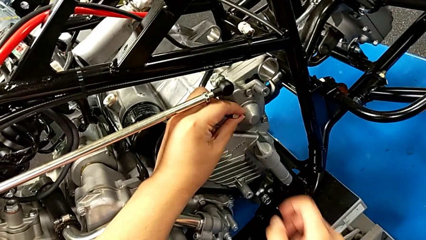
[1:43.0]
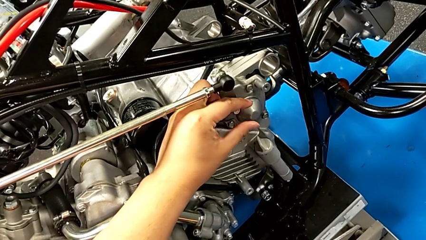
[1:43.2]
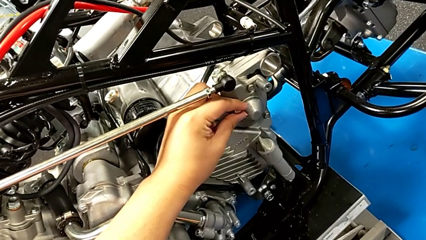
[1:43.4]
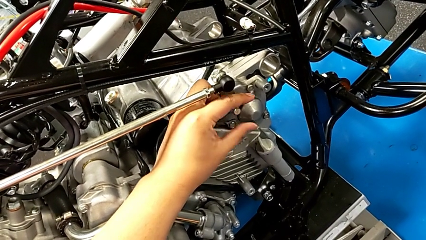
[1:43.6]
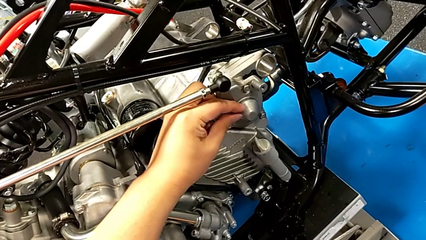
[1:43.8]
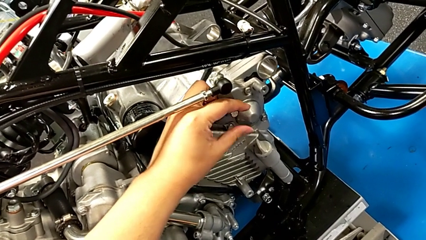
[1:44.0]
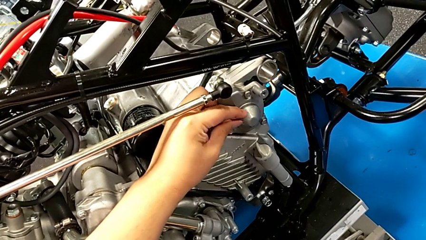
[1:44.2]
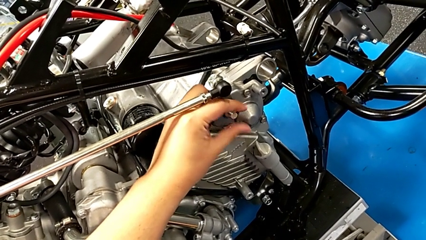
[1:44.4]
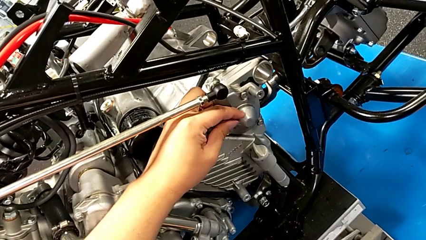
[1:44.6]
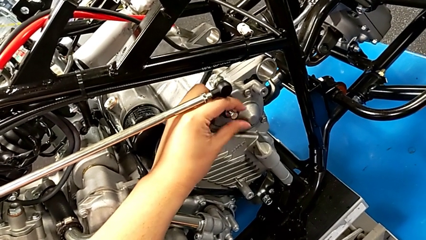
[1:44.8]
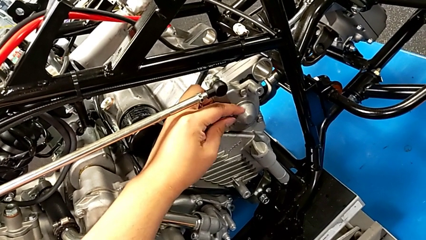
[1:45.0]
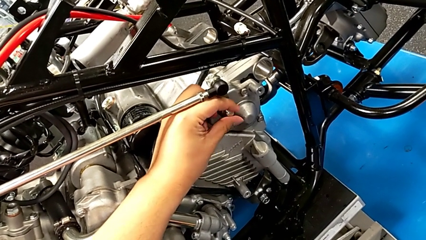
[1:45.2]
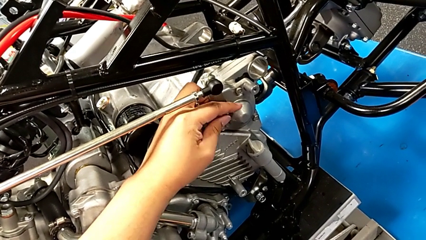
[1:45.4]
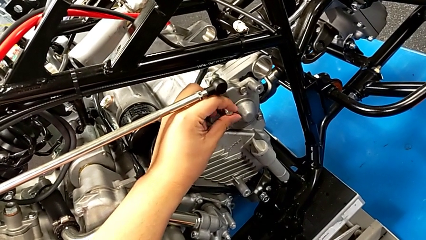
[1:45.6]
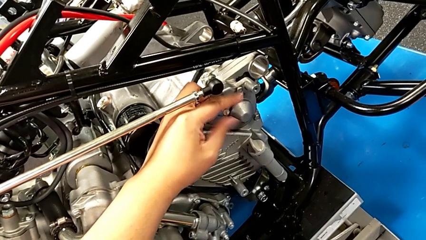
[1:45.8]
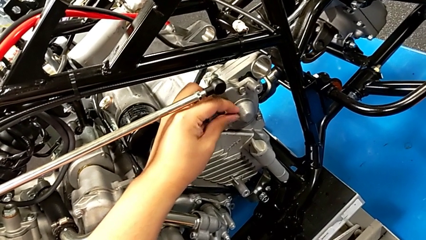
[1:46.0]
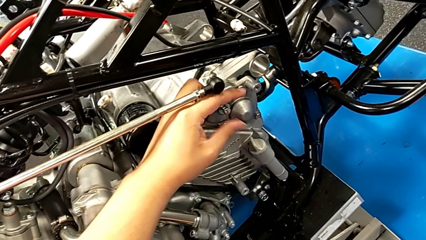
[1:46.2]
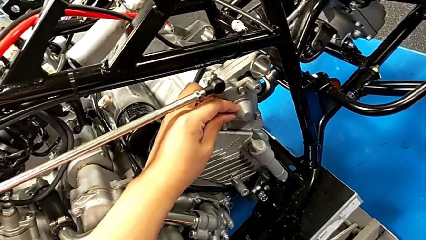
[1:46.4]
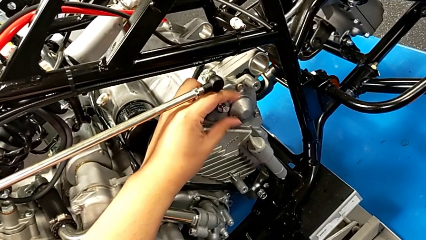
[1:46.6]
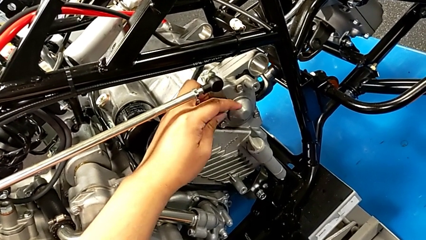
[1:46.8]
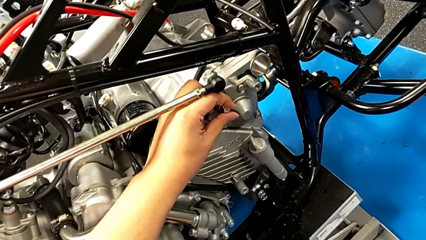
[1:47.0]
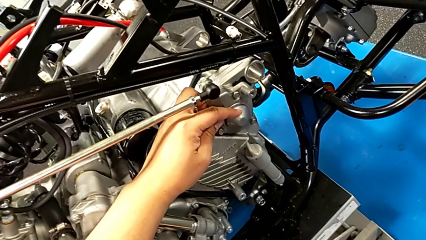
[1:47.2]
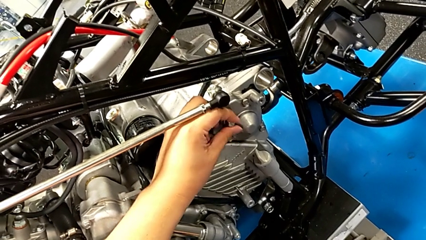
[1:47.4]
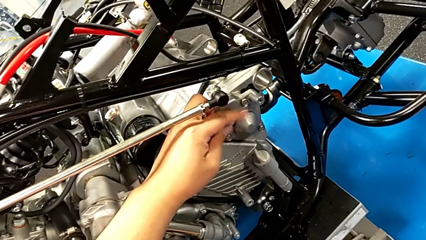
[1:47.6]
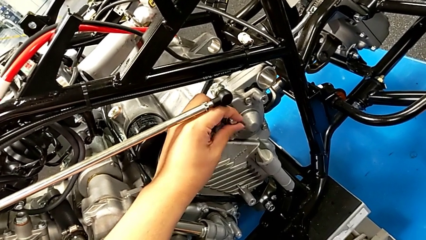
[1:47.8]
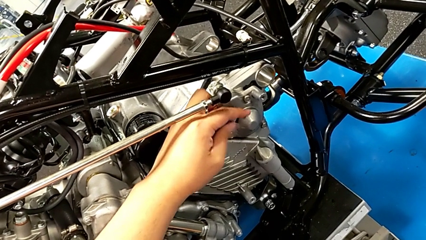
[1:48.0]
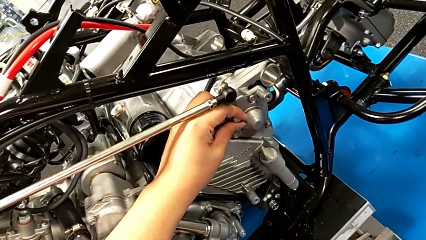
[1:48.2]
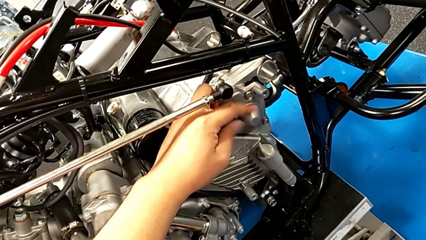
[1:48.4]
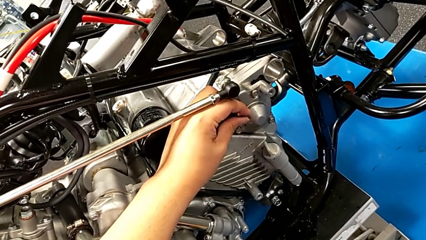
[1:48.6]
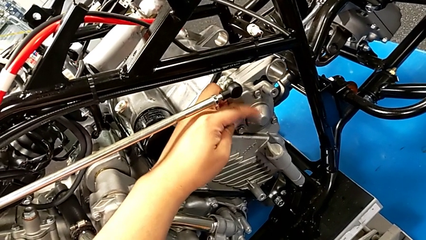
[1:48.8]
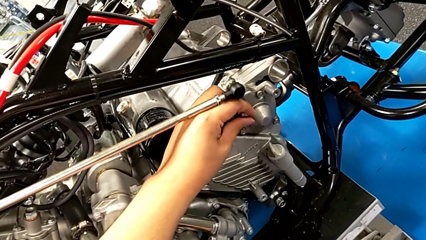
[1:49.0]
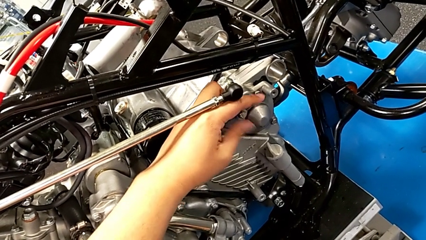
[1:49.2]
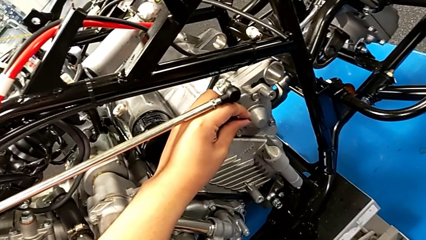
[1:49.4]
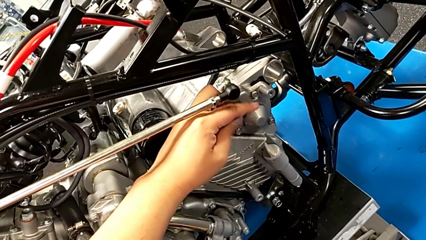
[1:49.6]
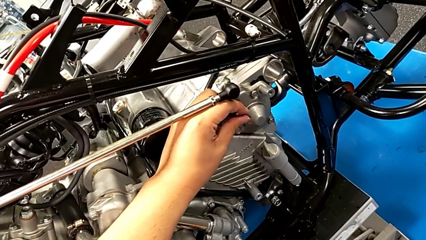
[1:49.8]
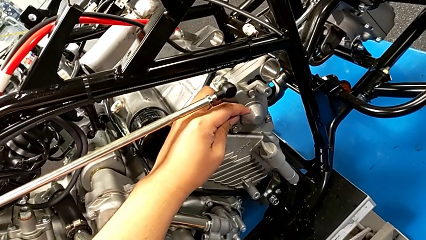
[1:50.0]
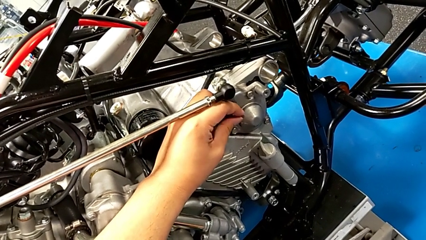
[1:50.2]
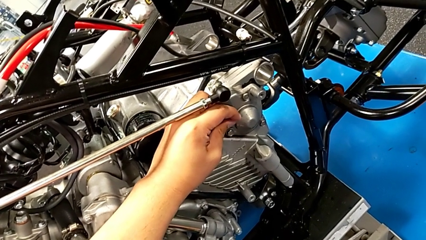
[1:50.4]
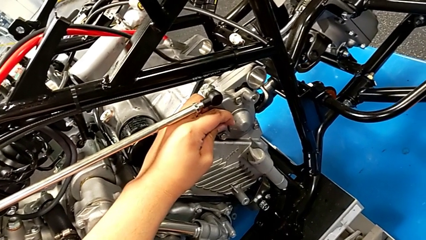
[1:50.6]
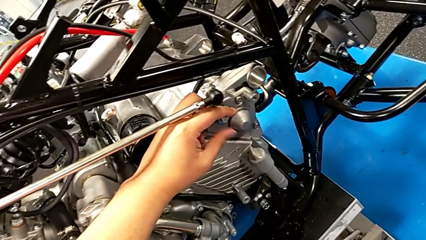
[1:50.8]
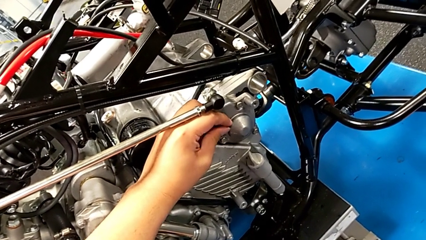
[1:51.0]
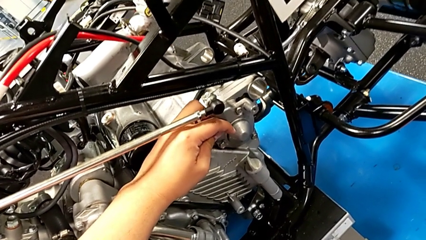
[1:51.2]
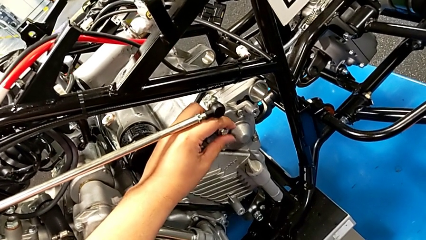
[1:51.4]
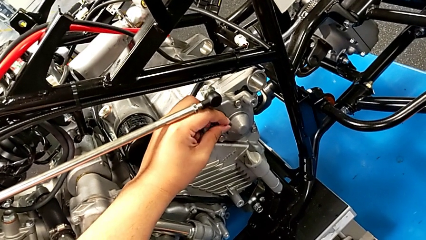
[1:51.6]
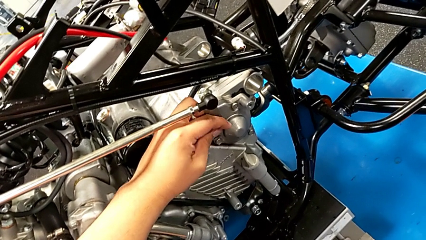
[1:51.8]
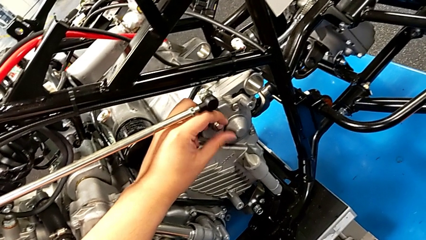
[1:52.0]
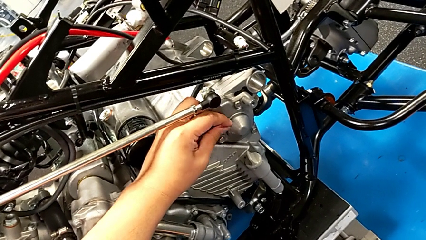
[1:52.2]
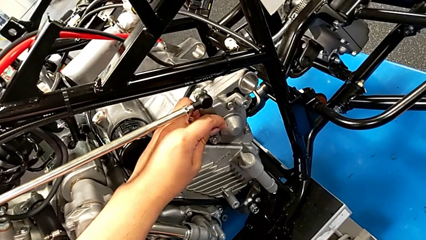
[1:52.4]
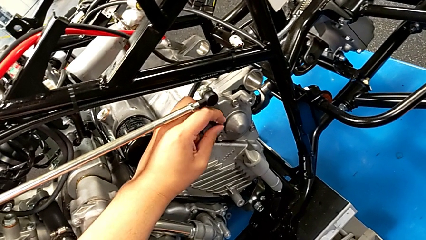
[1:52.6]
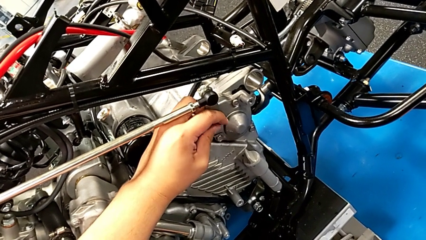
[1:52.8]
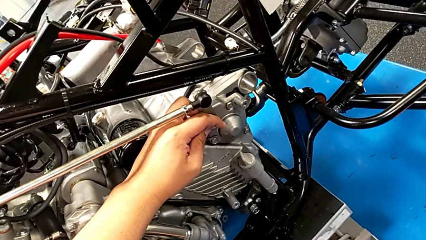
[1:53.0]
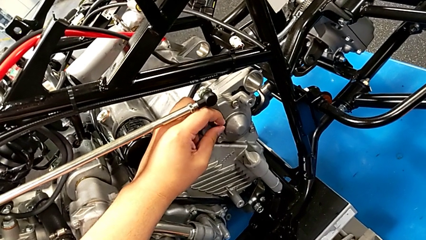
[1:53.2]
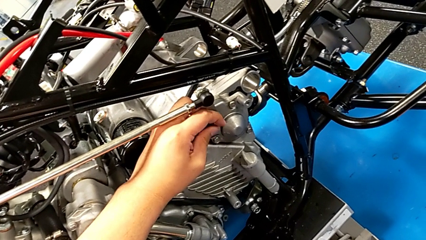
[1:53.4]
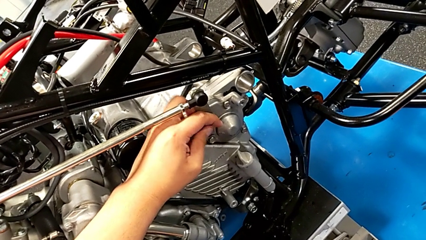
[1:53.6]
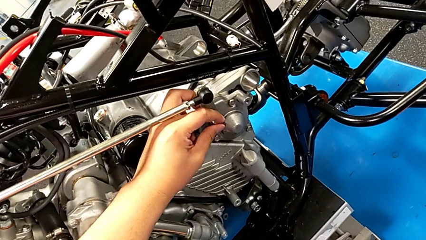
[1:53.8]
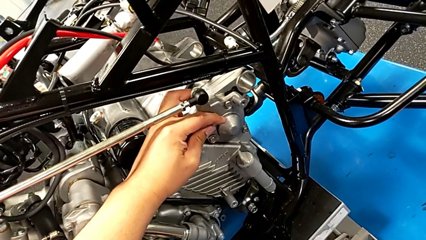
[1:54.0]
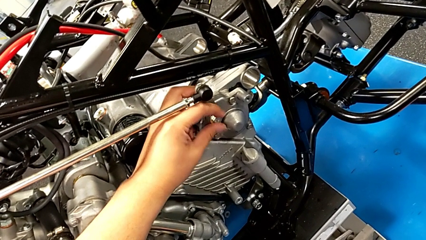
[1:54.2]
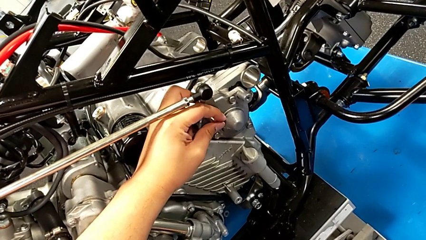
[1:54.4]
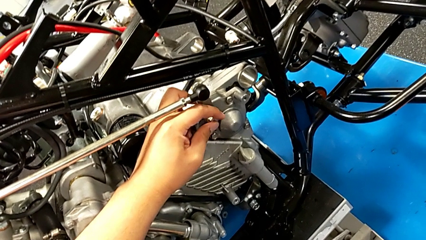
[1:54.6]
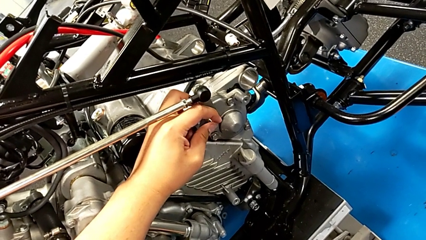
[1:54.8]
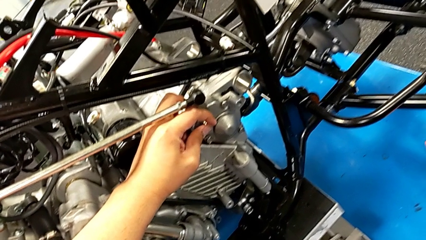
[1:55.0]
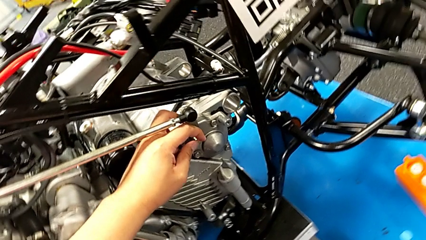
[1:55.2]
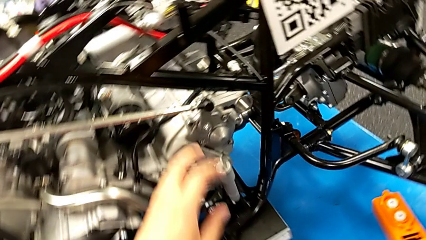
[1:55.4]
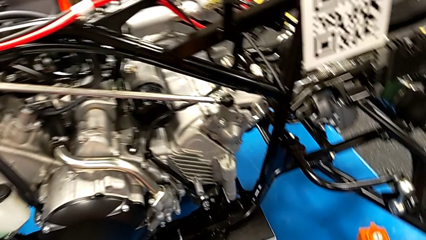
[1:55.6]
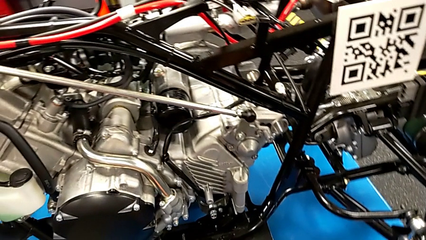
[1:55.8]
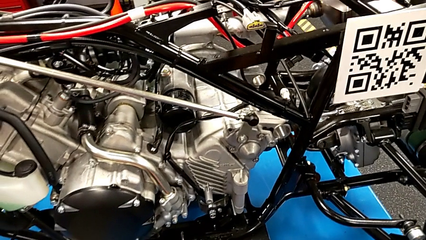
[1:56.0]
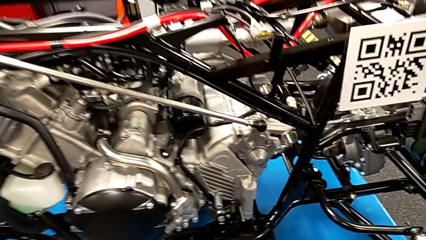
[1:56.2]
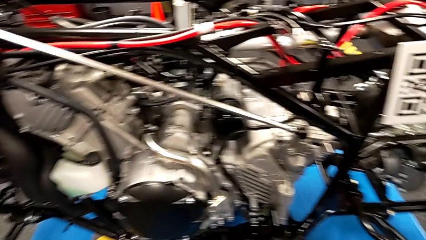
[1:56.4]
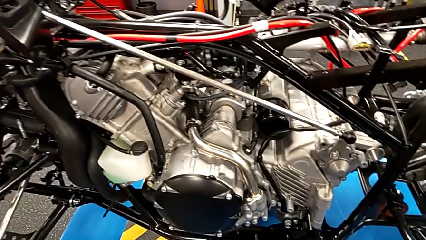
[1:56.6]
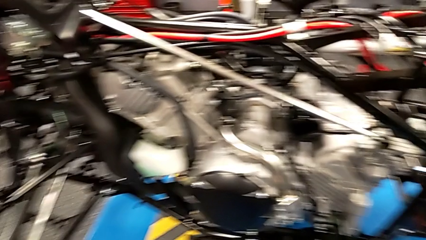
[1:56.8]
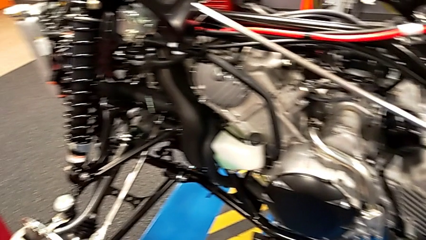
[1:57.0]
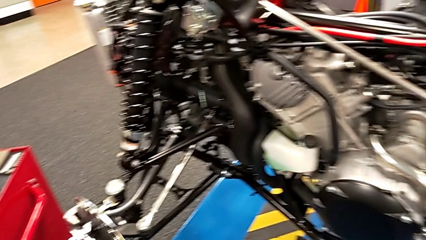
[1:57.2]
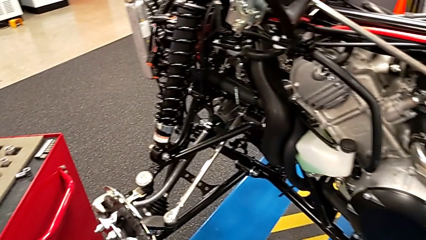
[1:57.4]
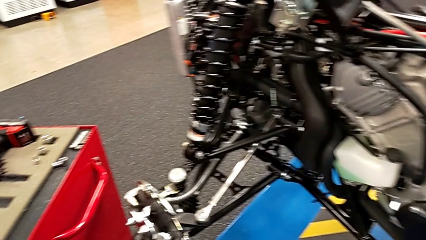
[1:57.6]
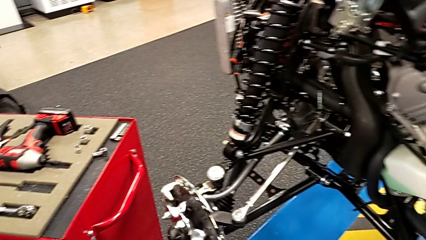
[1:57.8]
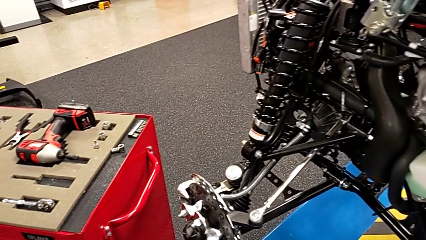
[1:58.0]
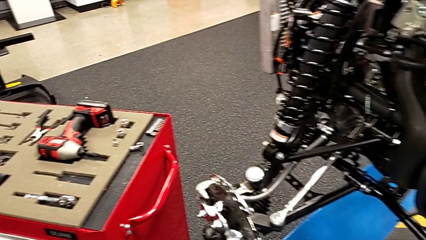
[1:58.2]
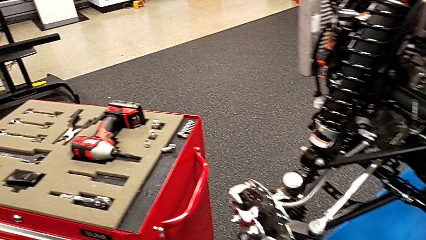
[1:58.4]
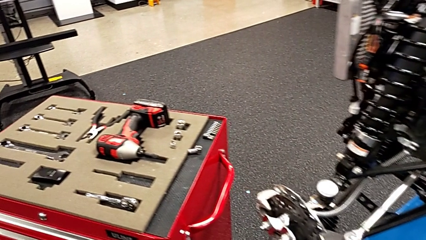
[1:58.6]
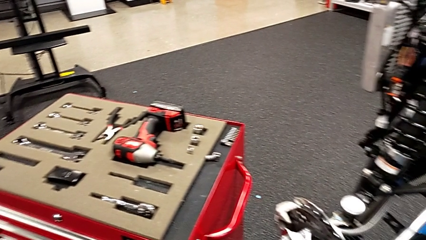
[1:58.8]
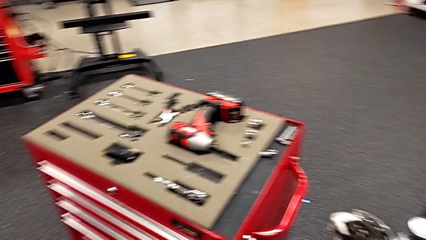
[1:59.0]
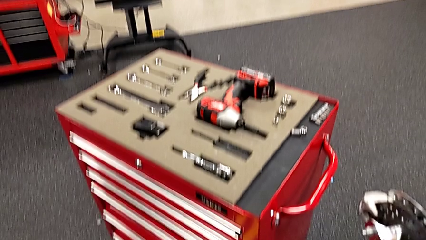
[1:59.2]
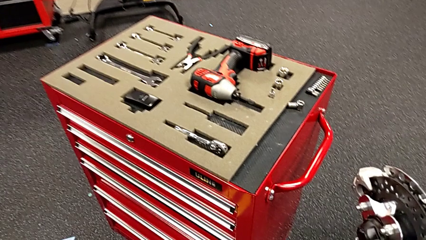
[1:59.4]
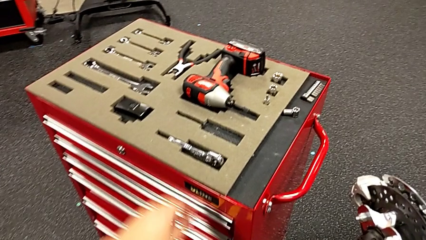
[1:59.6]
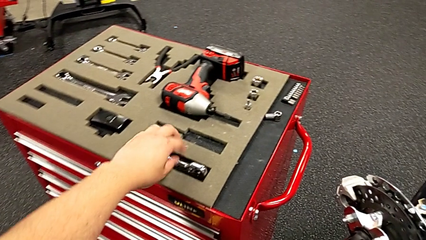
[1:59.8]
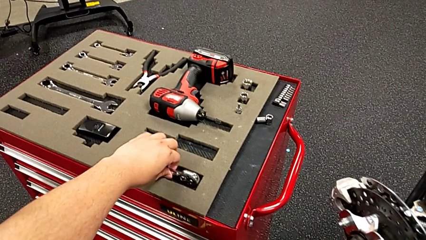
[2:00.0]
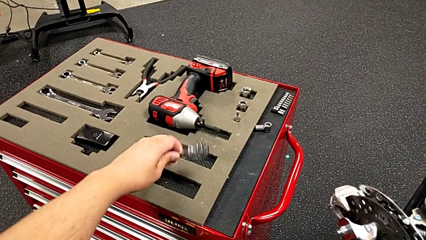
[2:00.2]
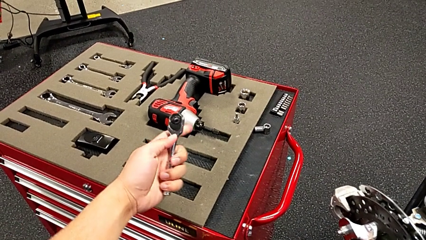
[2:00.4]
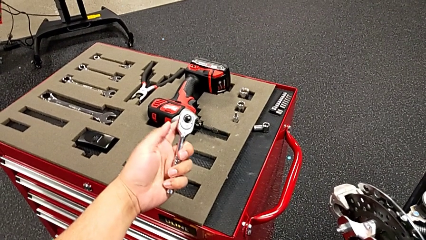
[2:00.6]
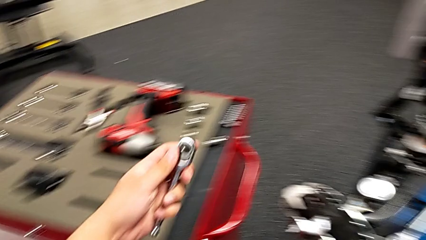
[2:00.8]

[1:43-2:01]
The camera wearer is assembling the shift_arm. They keep screwing the bolt and grab the ratchet.
